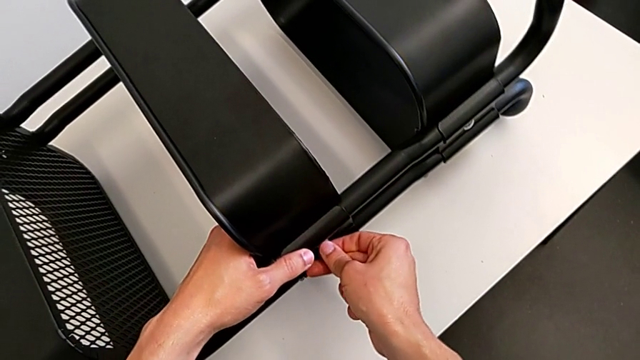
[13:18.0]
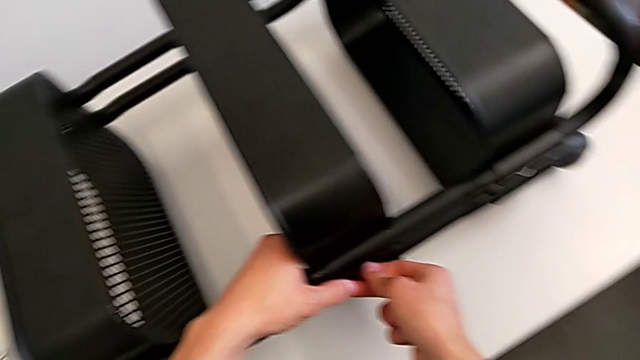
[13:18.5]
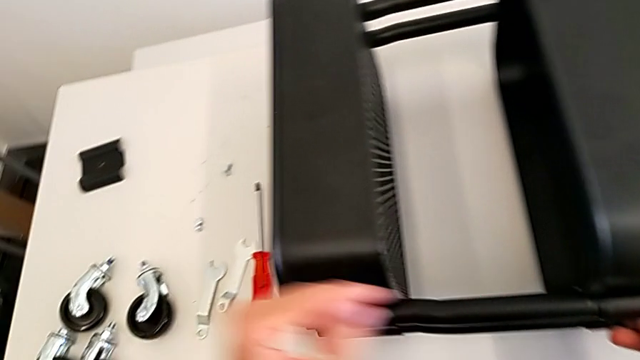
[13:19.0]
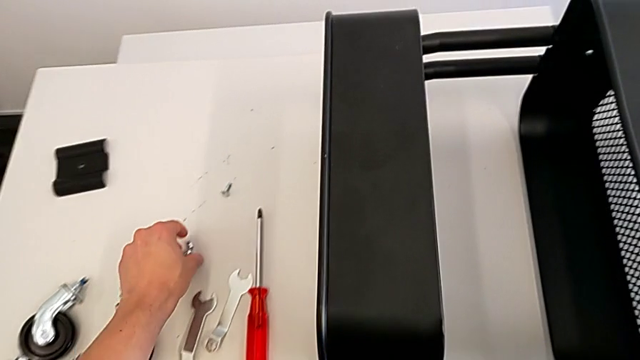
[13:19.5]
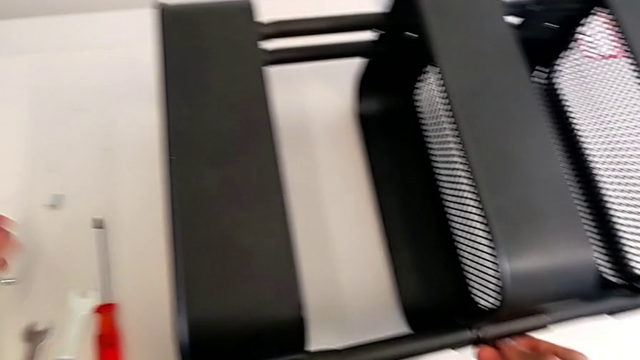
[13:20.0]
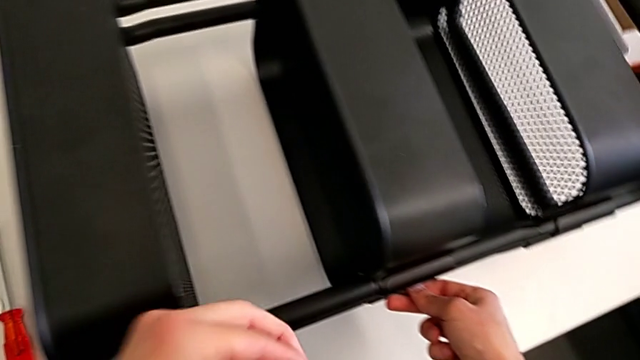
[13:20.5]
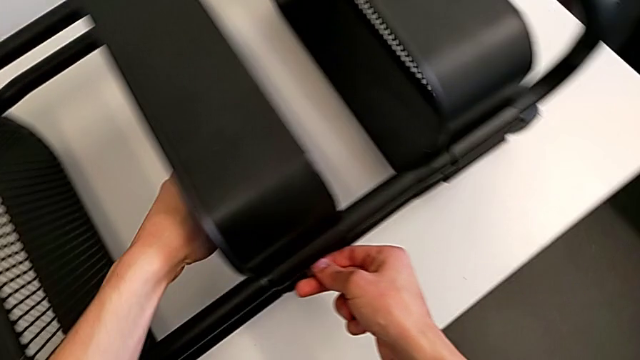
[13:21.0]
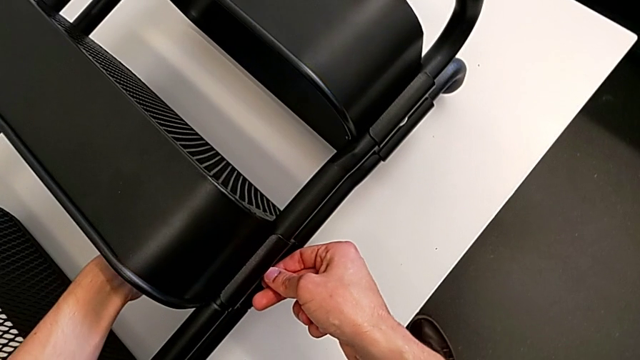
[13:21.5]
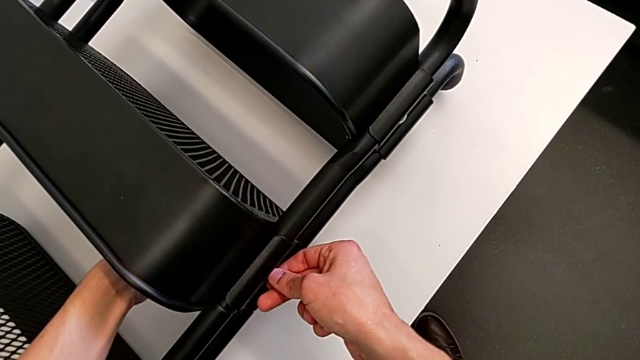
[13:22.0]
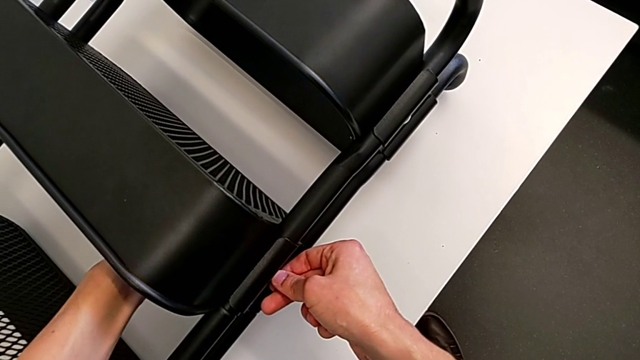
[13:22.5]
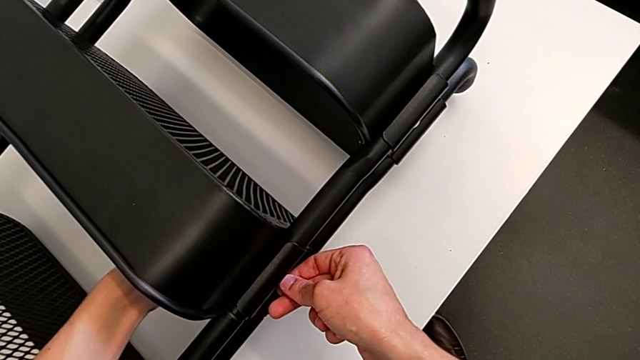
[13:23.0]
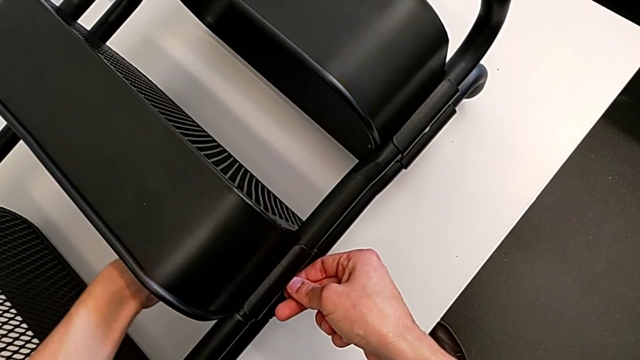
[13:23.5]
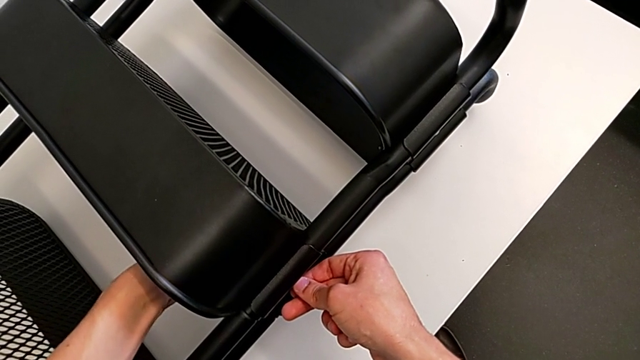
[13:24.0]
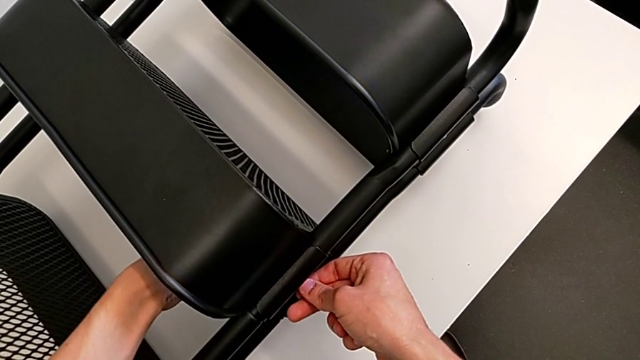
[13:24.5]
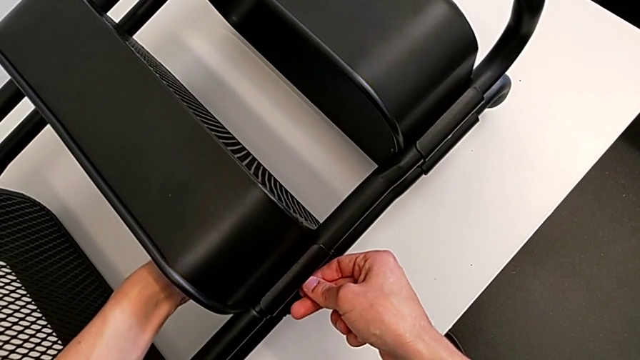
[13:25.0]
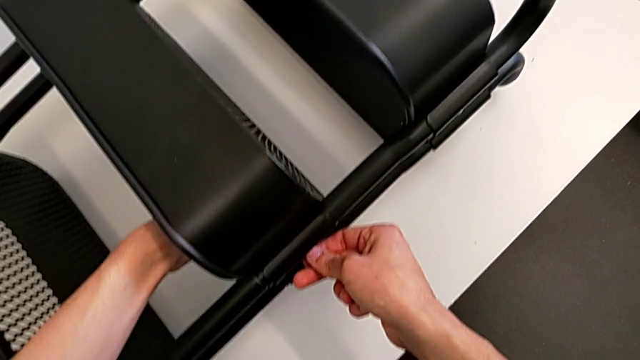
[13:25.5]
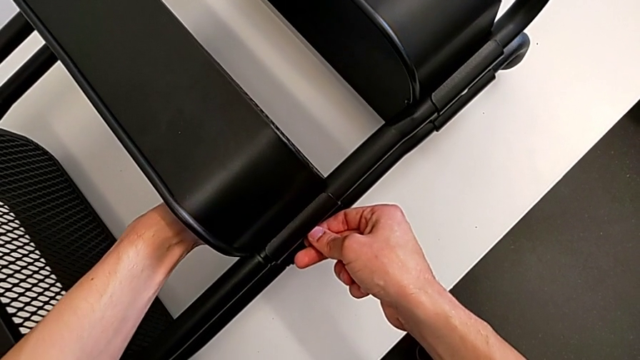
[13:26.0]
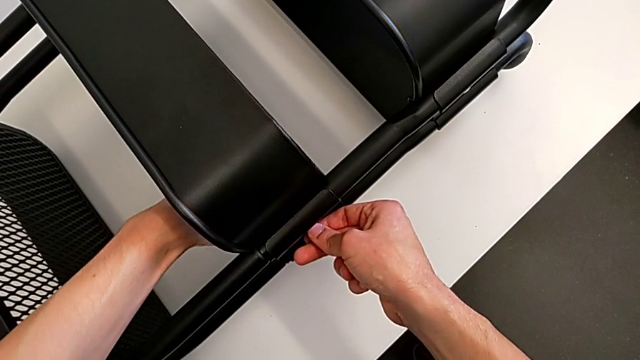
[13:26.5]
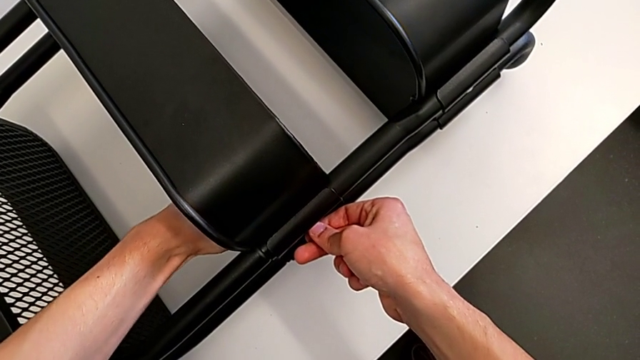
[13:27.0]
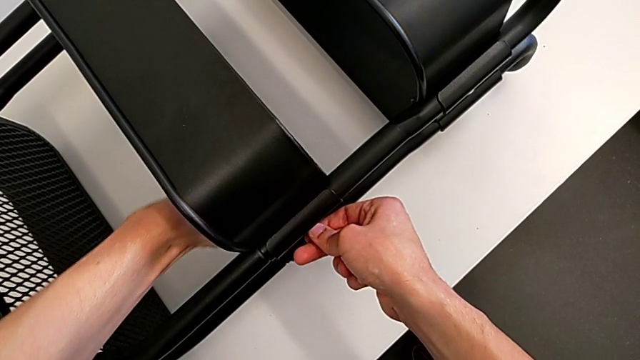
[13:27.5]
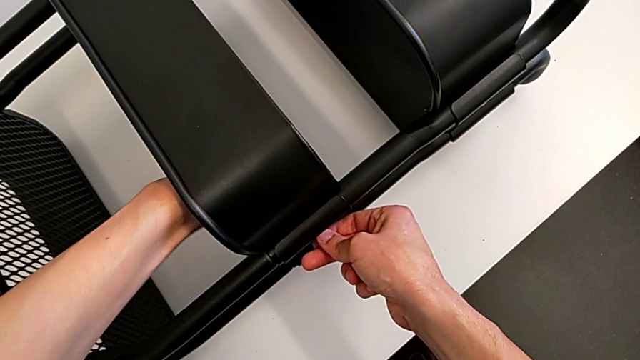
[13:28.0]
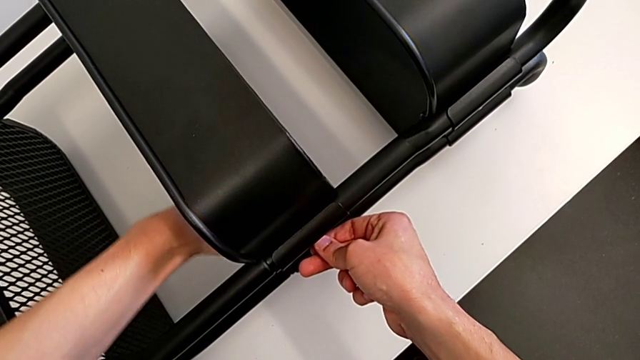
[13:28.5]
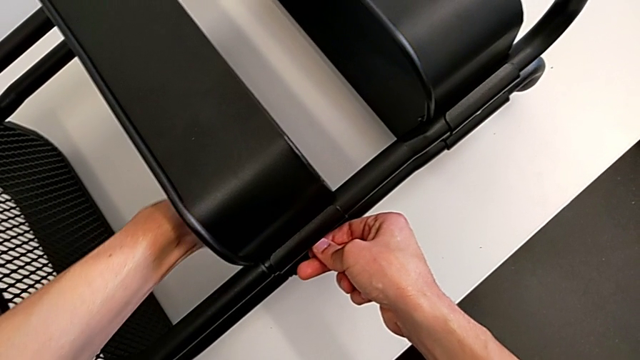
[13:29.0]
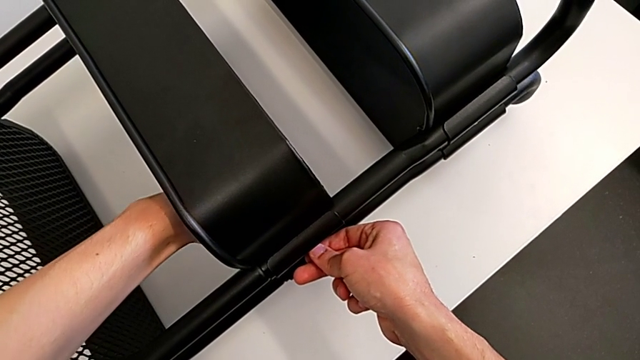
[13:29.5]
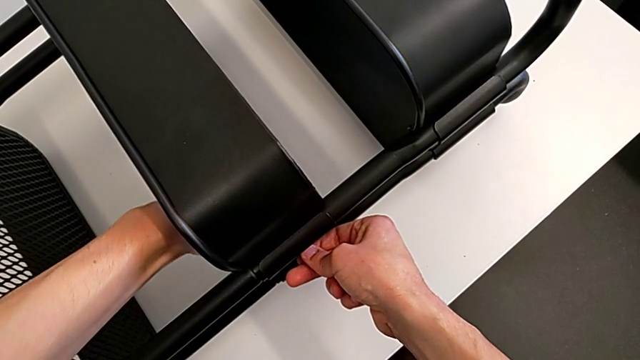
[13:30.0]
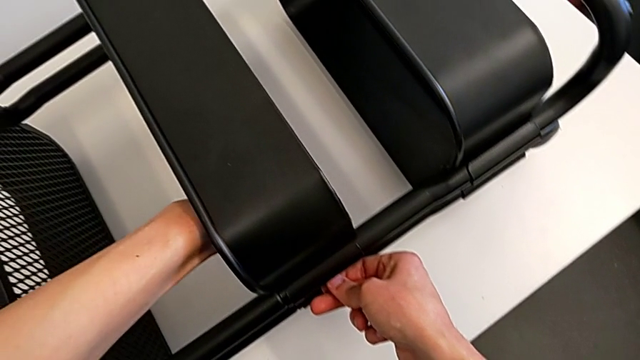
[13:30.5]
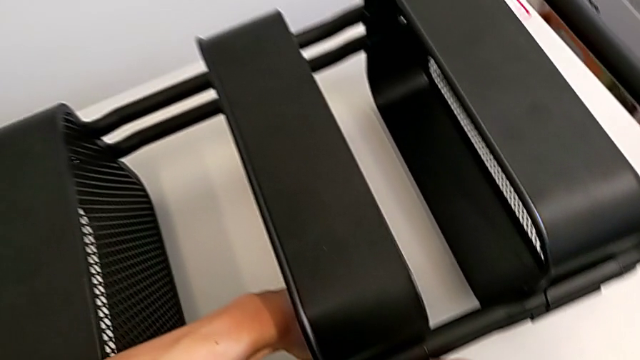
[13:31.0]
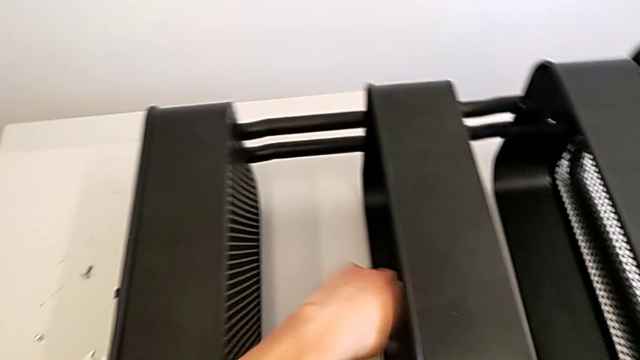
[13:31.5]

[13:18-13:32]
The camera wearer is assembling the middle tray. They grab the bolt, insert it and screw it.

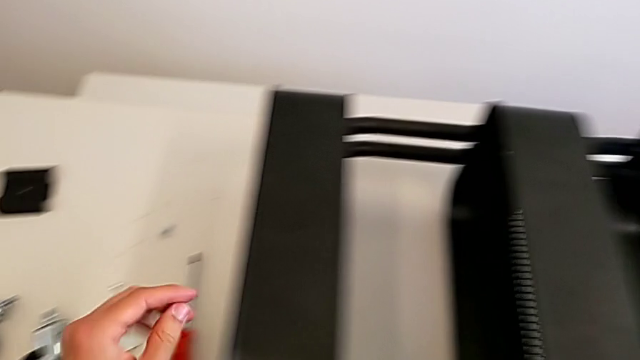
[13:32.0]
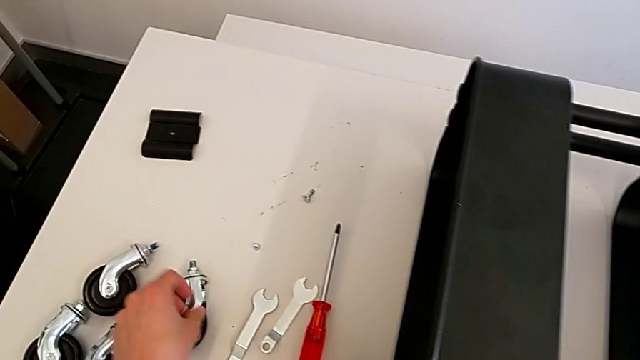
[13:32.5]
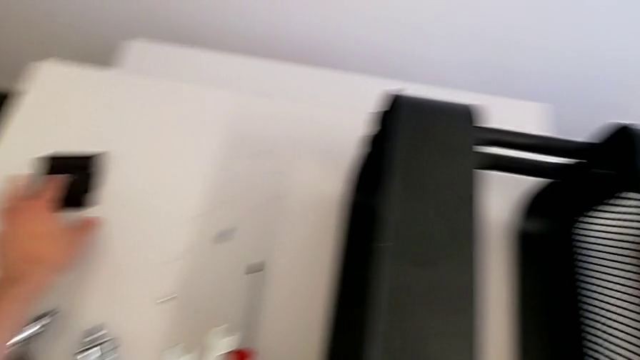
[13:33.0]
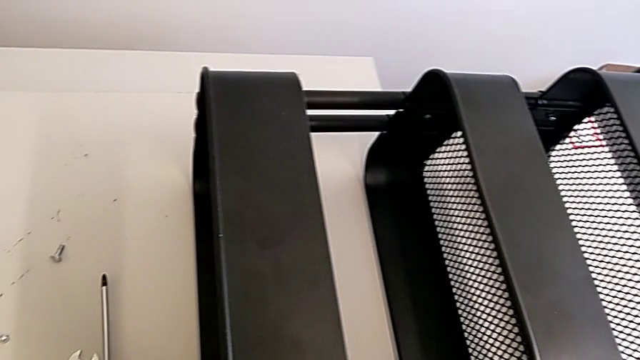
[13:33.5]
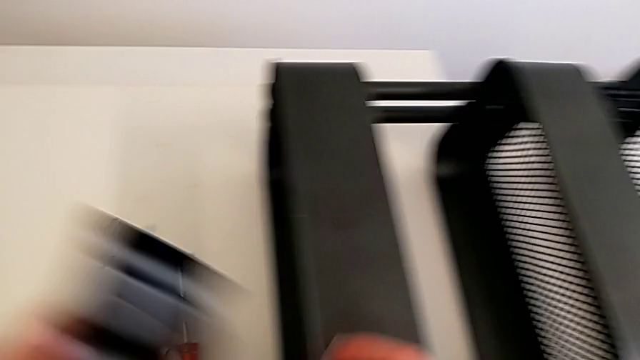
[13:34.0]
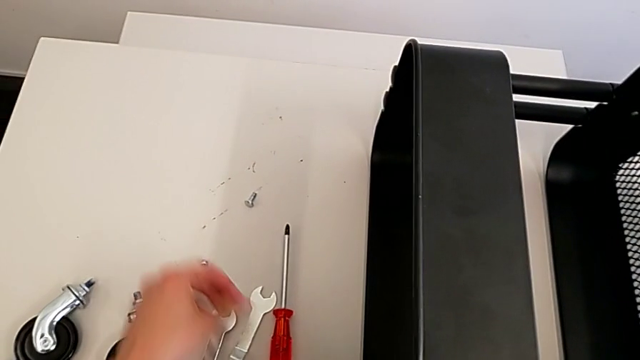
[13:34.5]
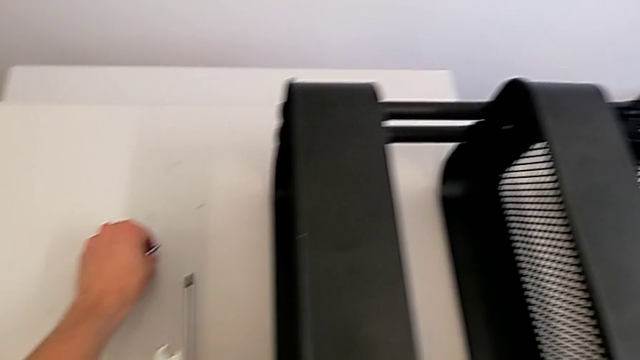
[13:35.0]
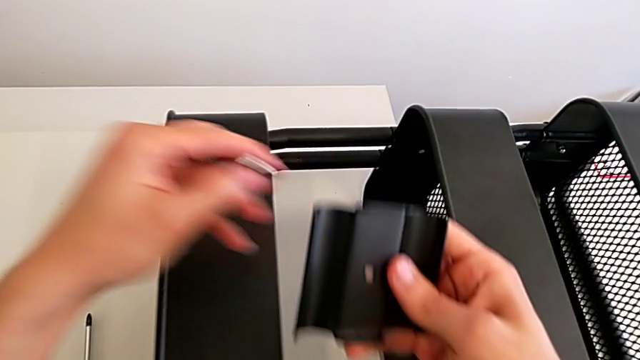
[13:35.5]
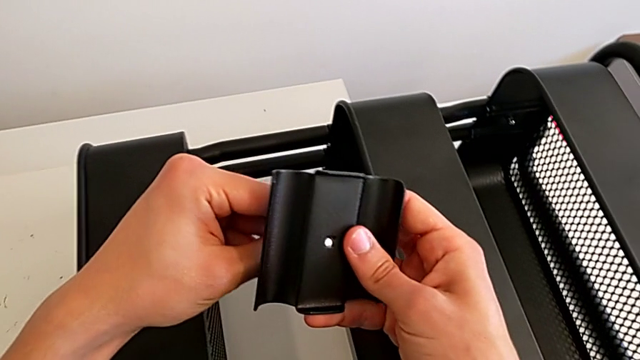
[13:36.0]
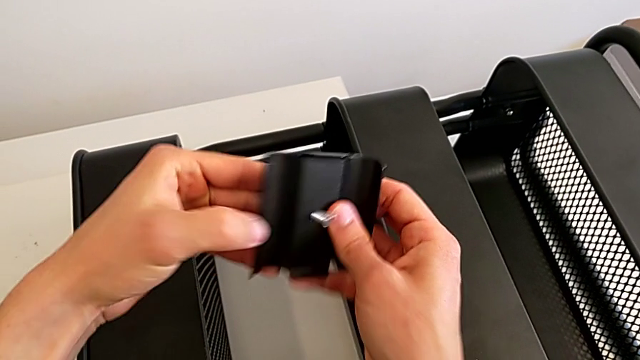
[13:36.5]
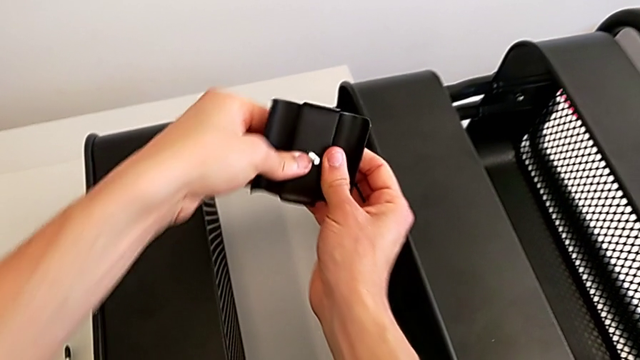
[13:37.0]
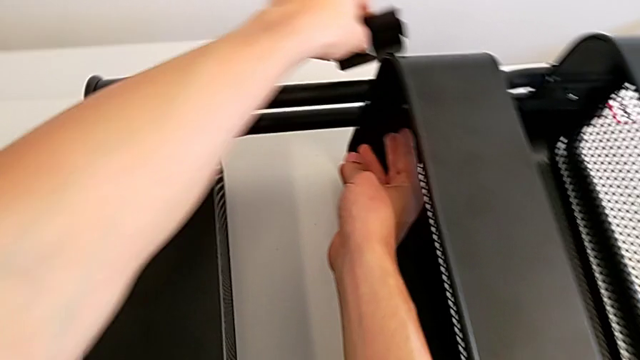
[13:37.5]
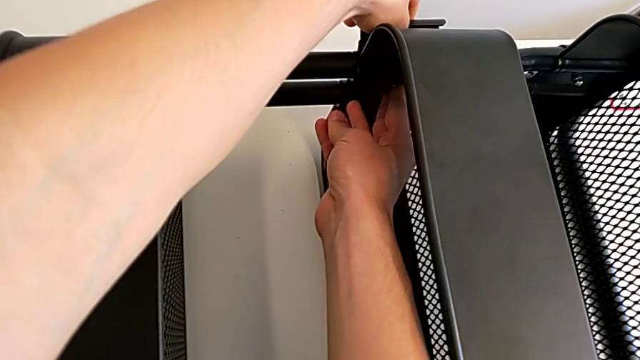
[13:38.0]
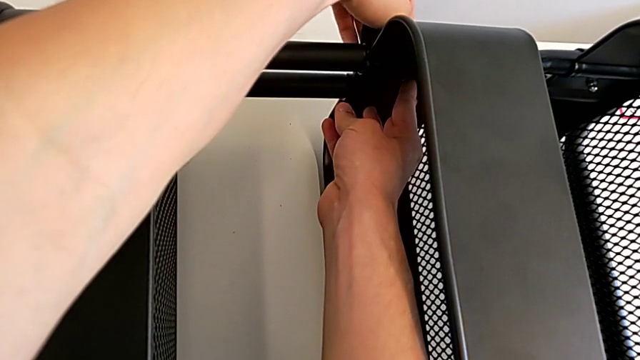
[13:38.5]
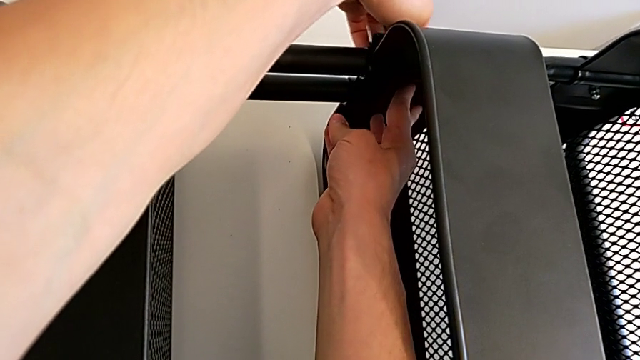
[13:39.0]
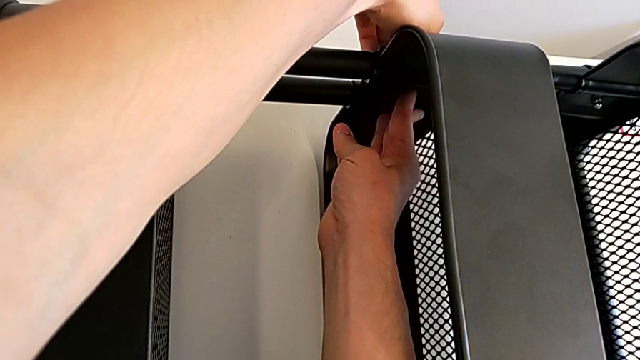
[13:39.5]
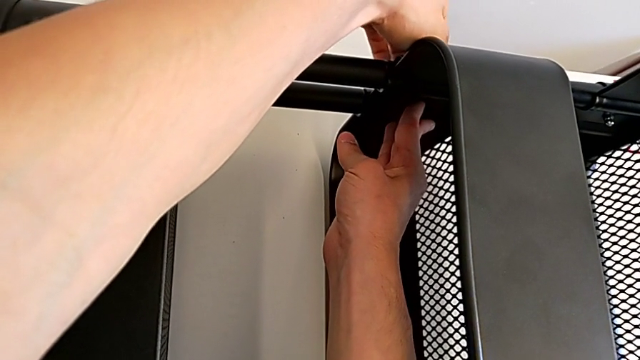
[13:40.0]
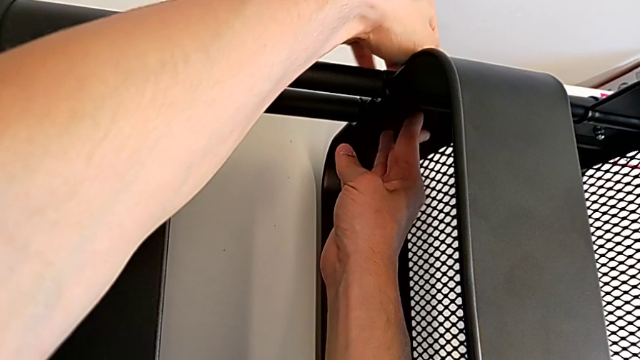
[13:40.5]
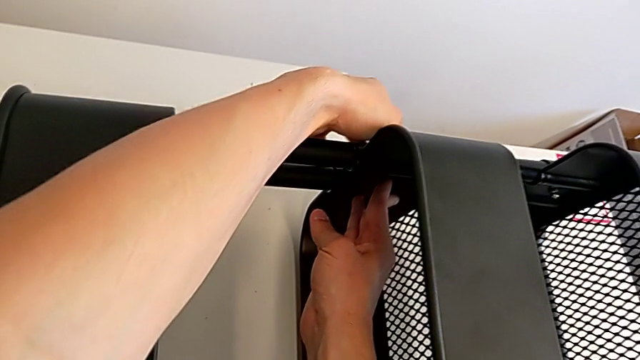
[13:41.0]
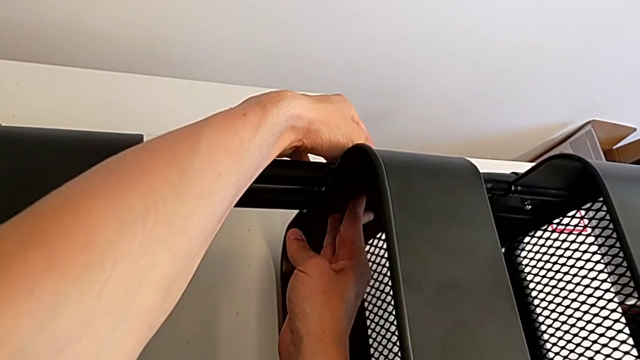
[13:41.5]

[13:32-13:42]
The camera wearer is assembling the middle tray. They grab the grid tray, grab the bolt, insert it and begin to align the grid tray.
